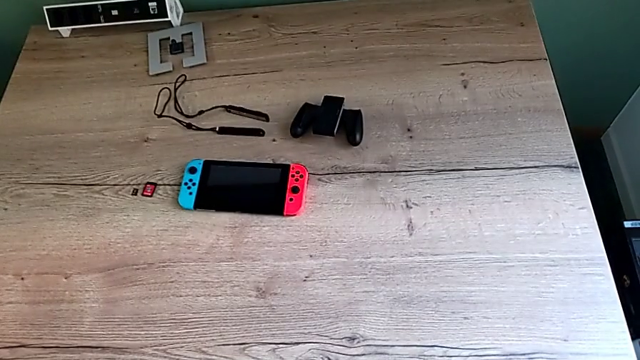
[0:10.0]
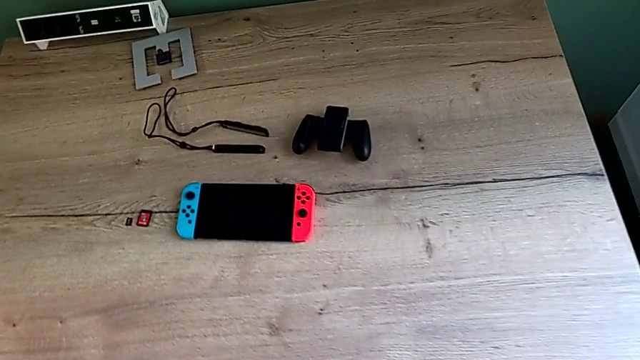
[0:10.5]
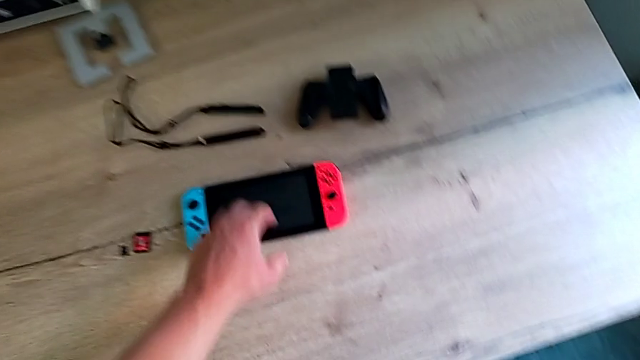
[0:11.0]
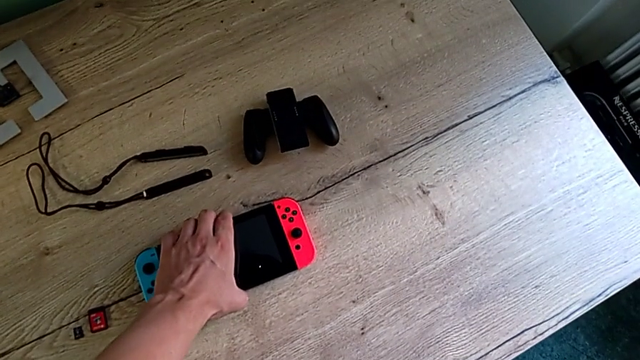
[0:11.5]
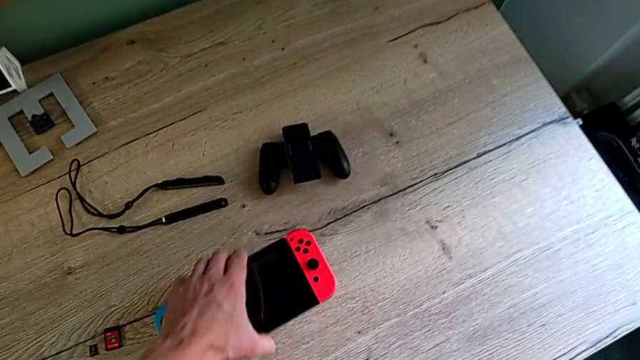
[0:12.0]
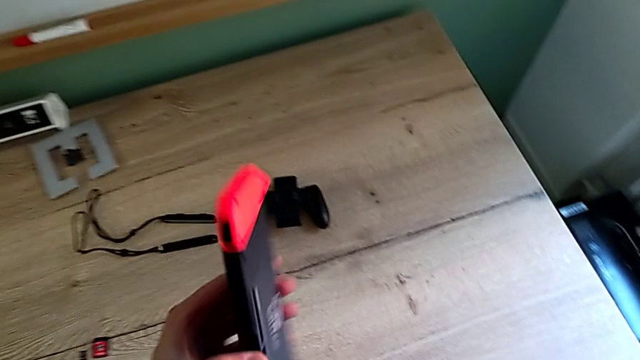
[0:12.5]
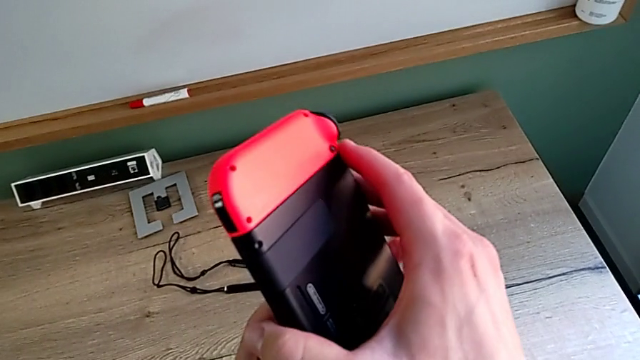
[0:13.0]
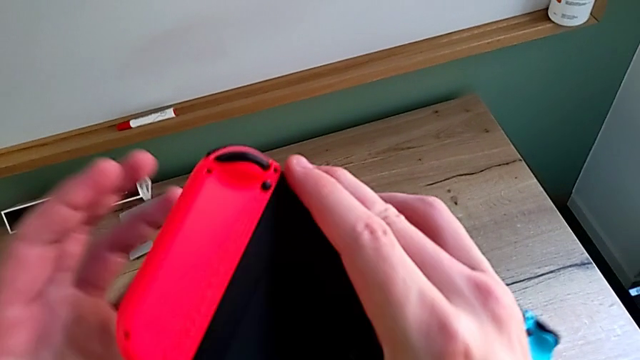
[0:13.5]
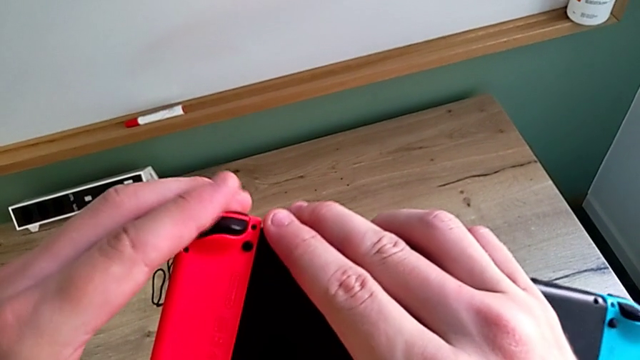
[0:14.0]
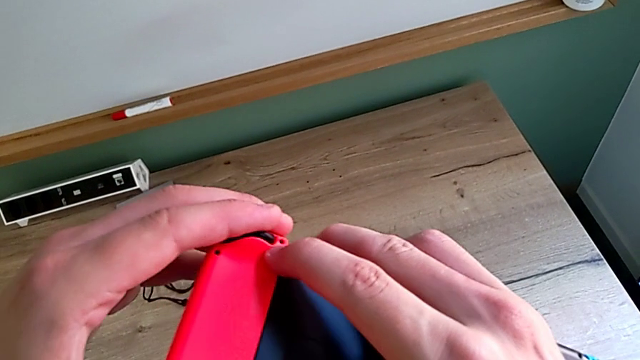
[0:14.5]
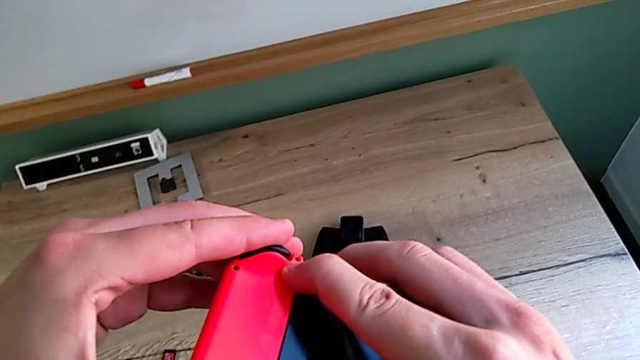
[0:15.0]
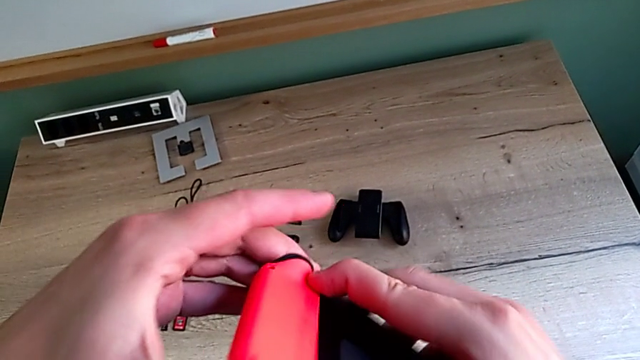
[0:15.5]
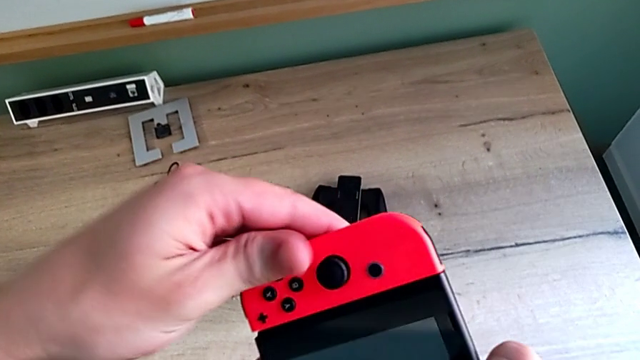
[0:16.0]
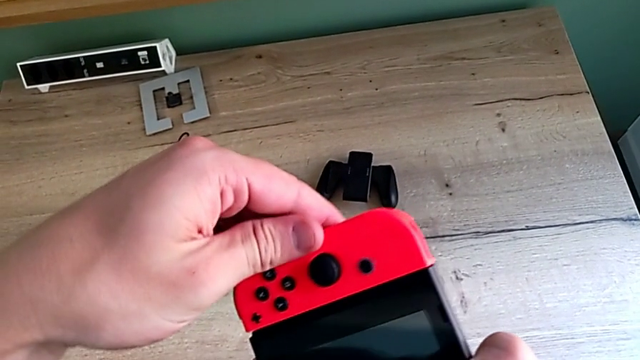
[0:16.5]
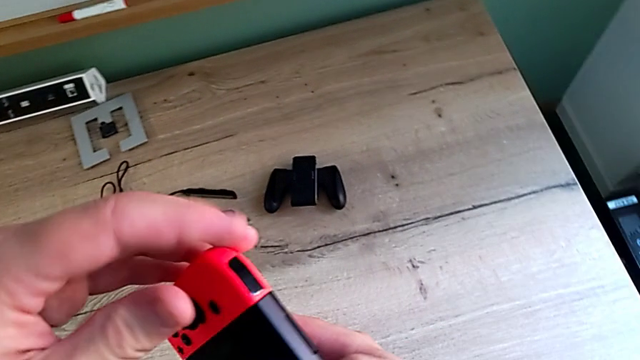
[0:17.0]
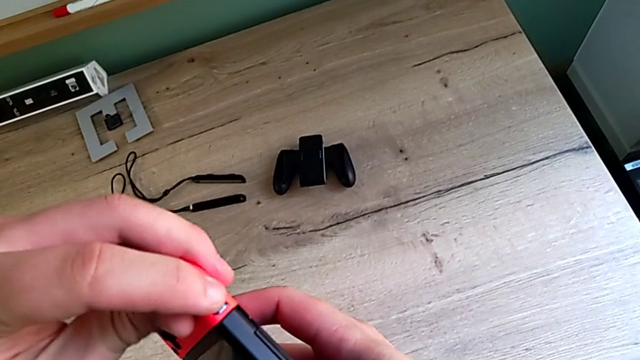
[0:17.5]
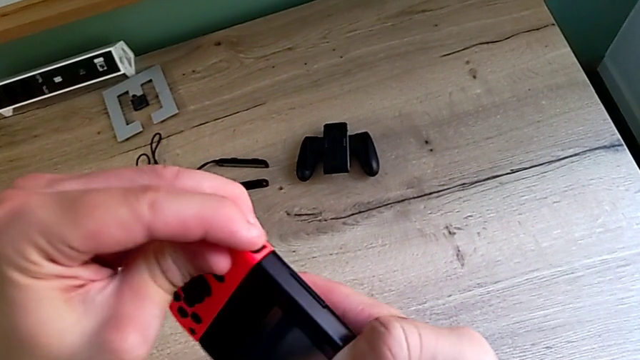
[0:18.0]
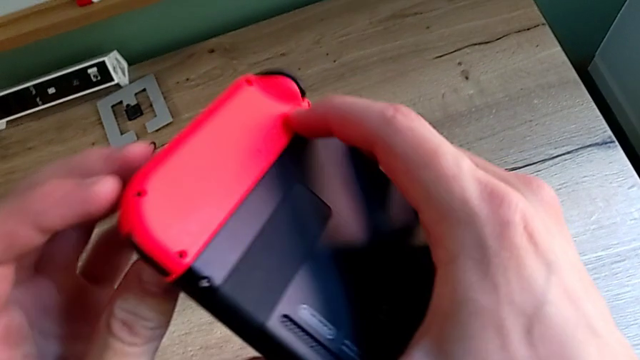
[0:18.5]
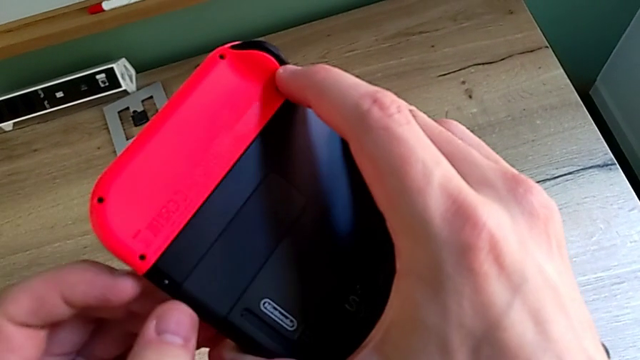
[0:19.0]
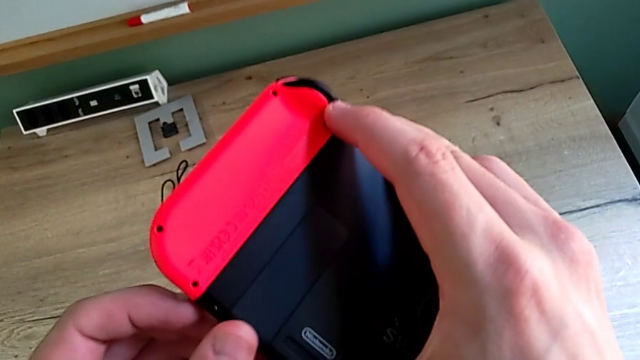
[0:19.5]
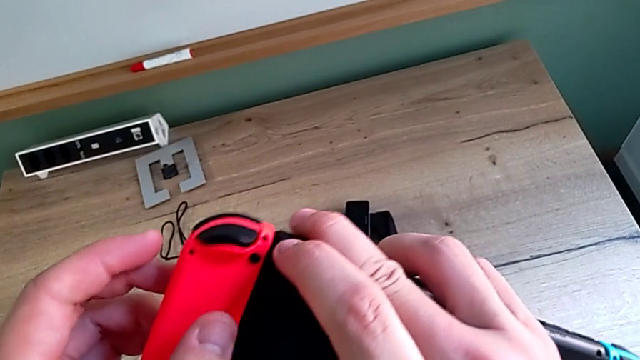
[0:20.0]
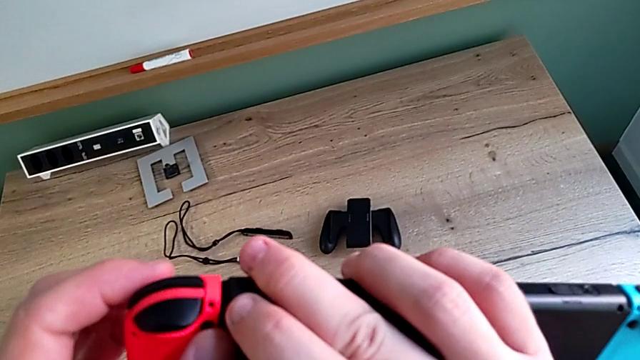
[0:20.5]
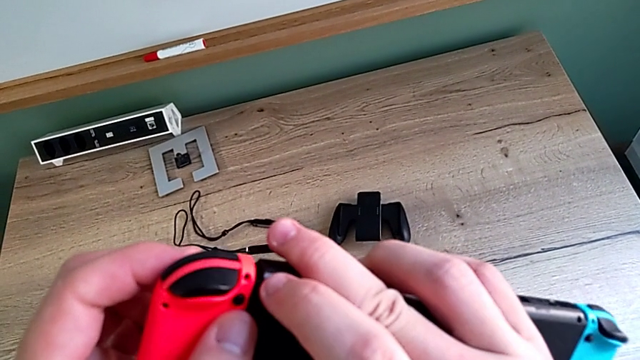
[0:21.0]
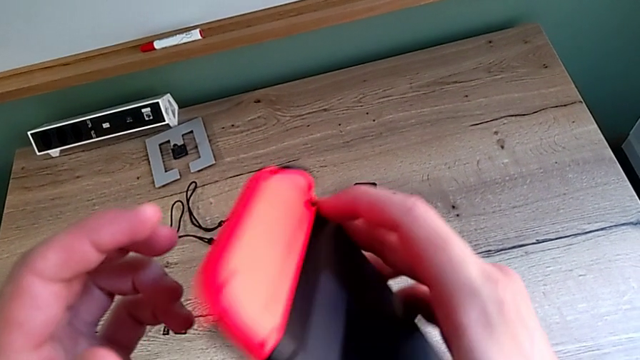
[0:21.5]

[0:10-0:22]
The camera wearer is changing the mode to the Joy-Con comfort grip mode. They grab the Nintendo Switch, rotate it, press the black button and rotate the Nintendo Switch.

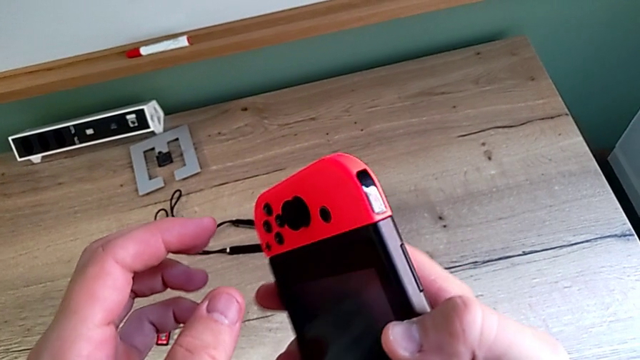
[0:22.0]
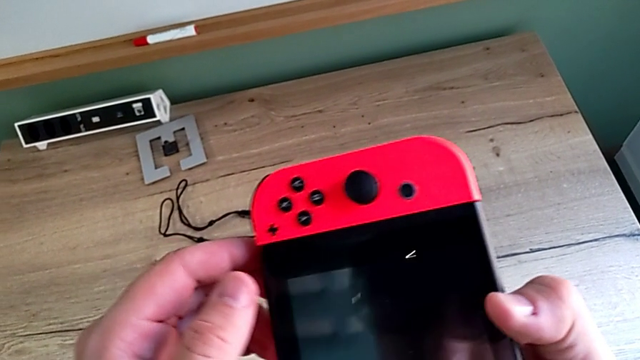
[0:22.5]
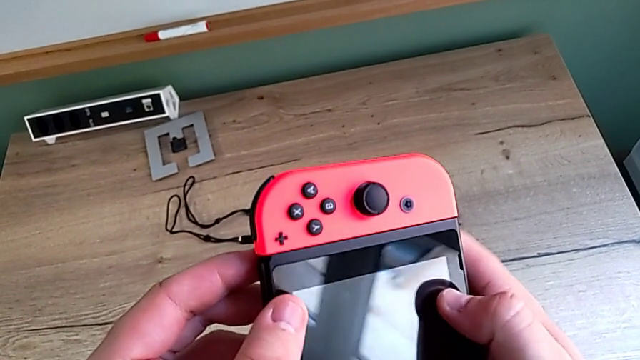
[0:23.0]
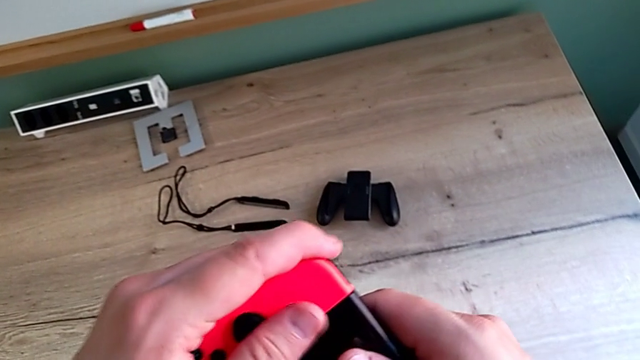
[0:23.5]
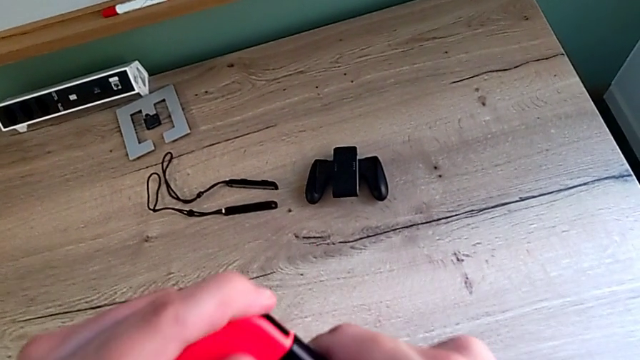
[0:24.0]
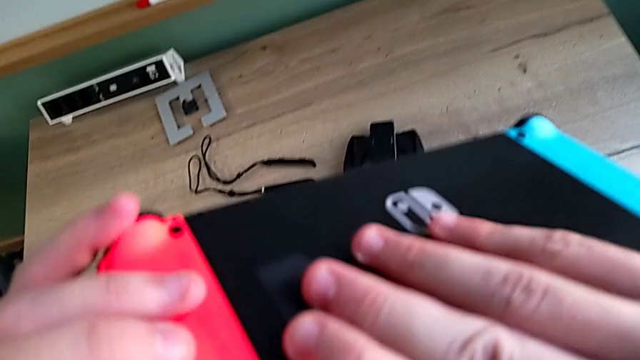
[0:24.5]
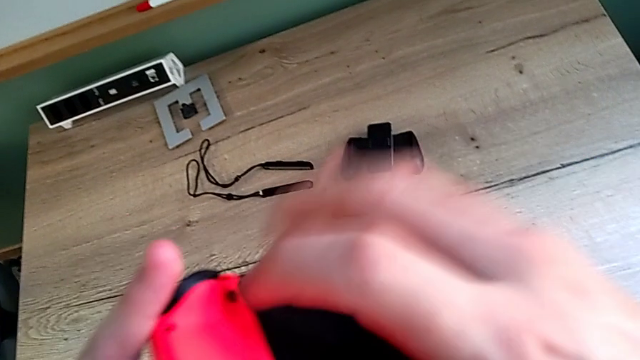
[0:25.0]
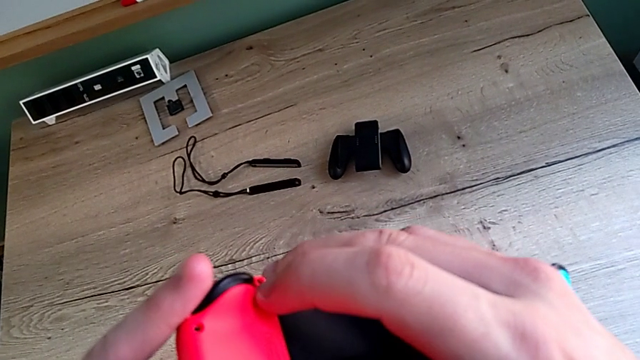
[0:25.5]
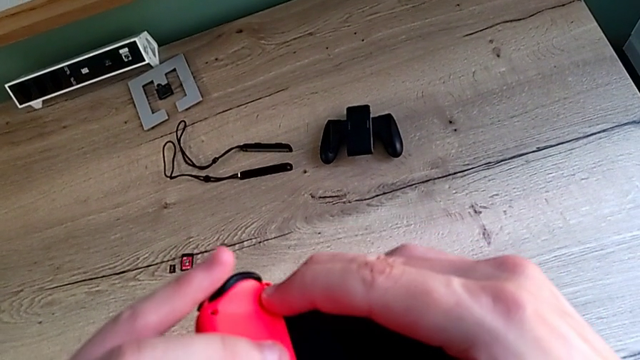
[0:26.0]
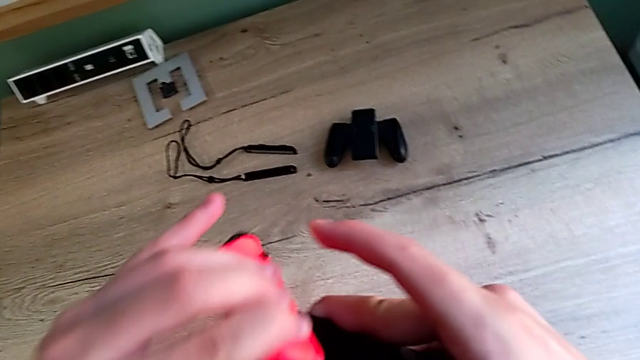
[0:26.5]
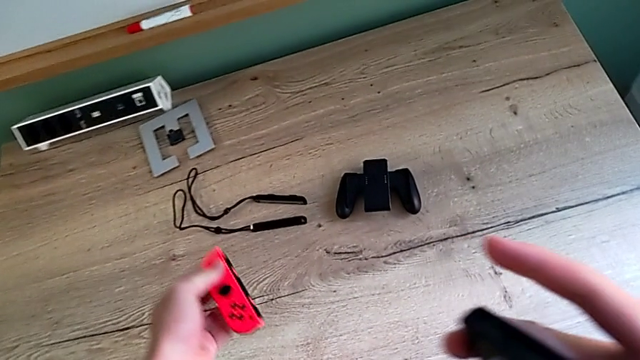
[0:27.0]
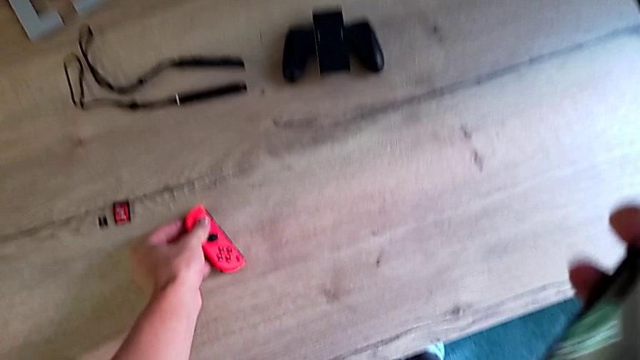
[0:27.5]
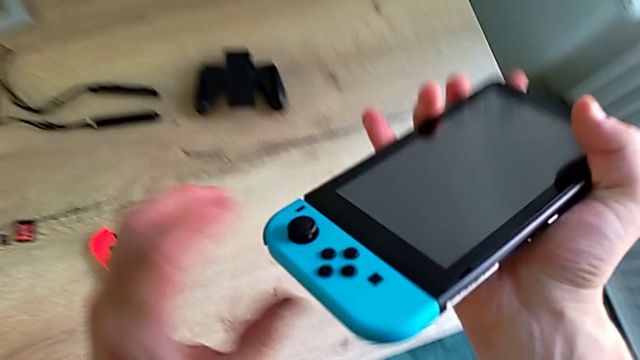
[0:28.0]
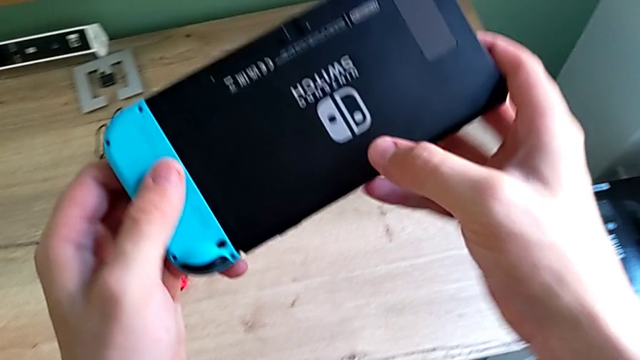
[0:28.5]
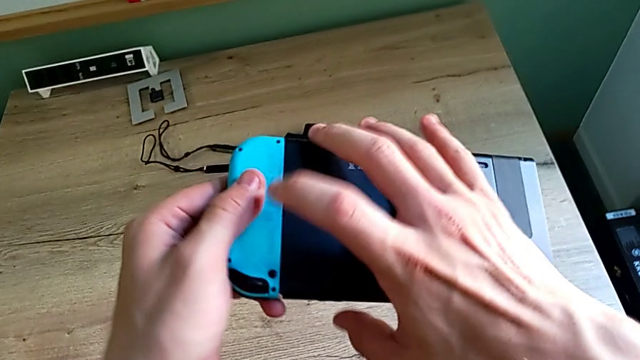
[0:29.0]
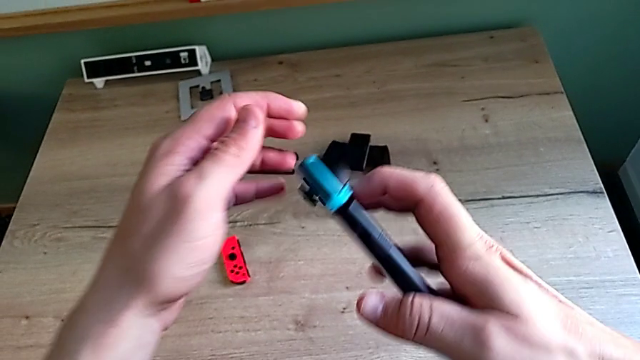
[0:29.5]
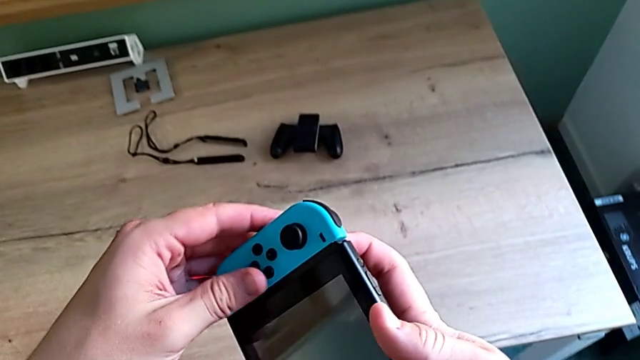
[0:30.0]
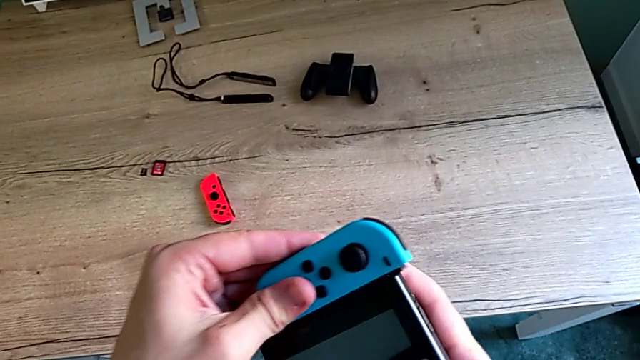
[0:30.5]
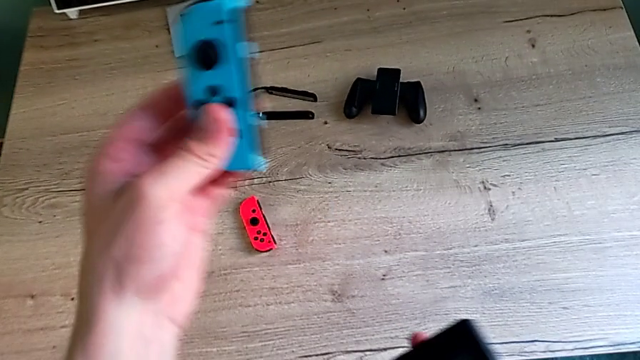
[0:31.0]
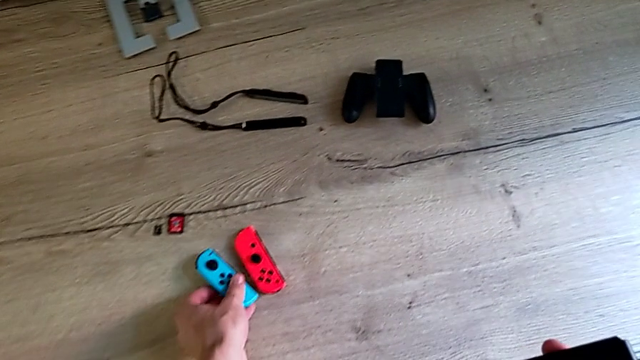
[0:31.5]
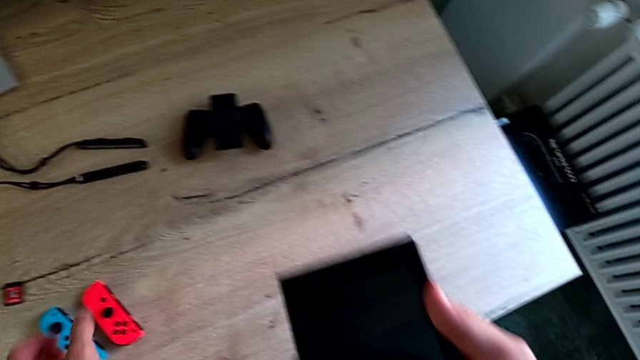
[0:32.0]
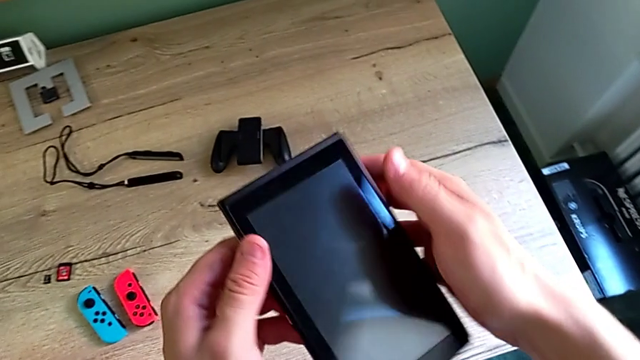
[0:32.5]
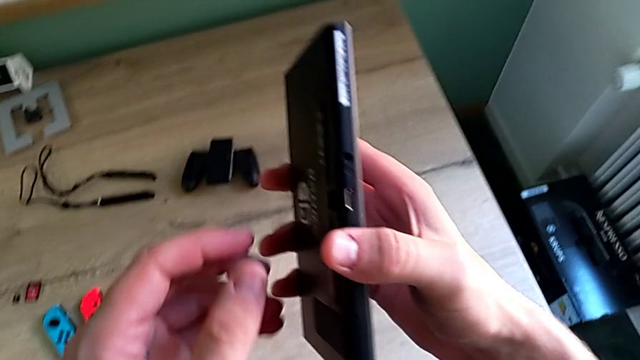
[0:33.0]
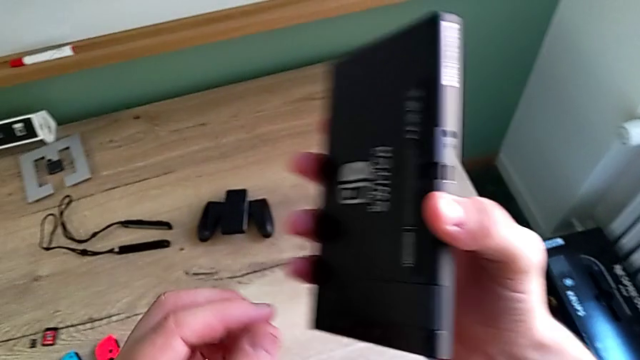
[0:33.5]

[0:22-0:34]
The camera wearer is changing the mode to the Joy-Con comfort grip mode. They rotate the Nintendo Switch, withdraw the red Joy-Con controller, rotate the Nintendo Switch, withdraw the blue Joy-Con controller and rotate the Nintendo Switch.
